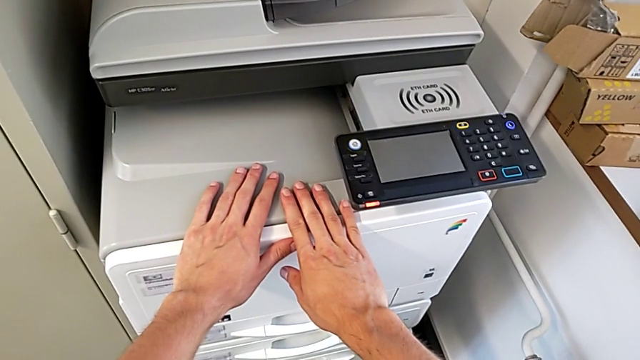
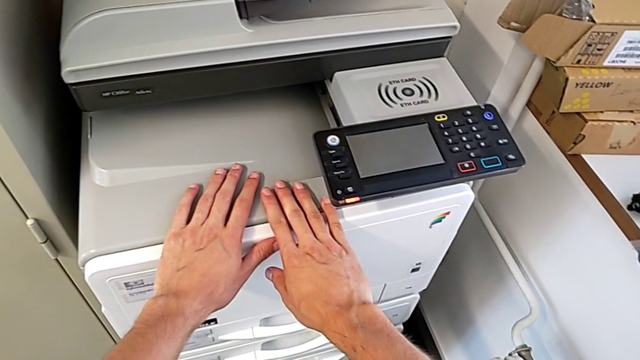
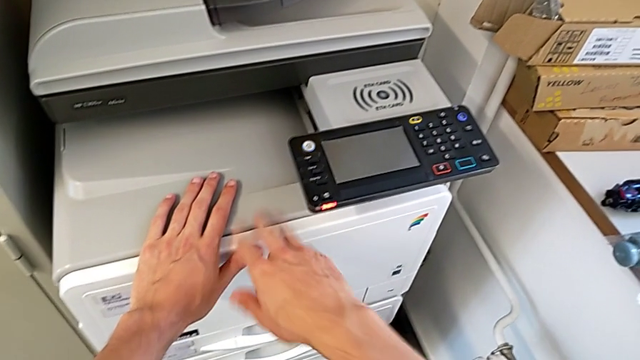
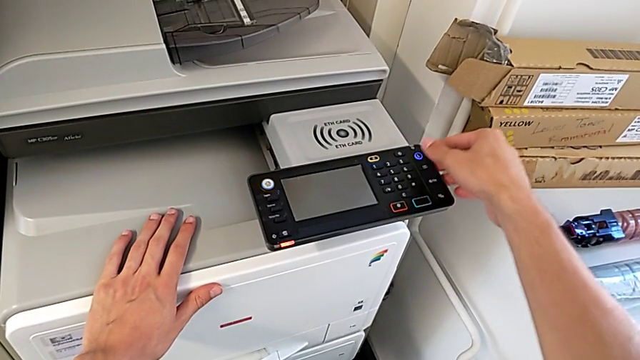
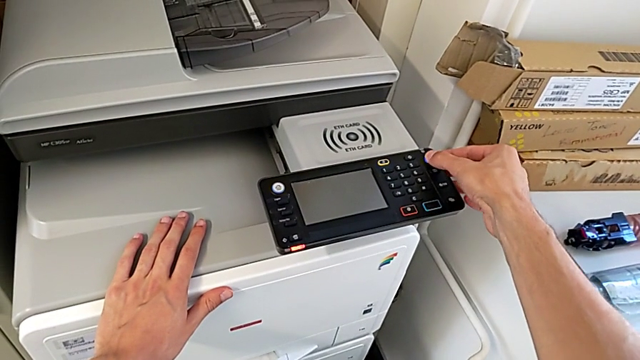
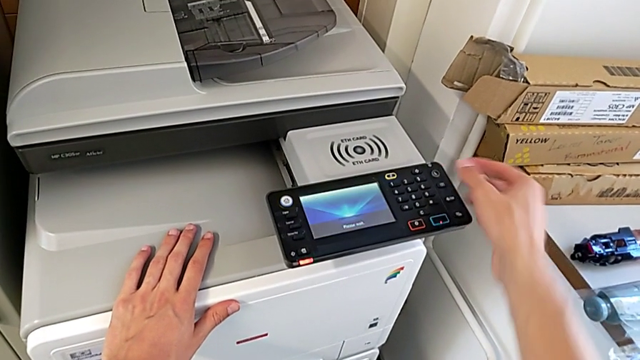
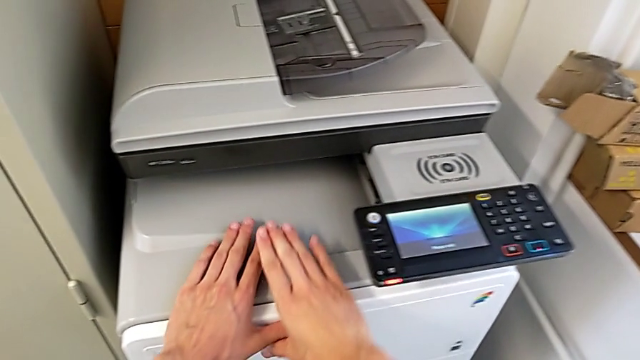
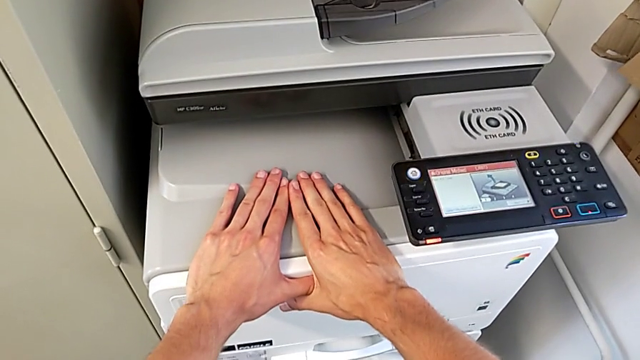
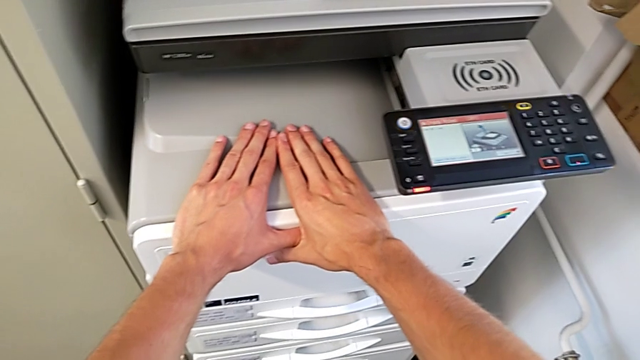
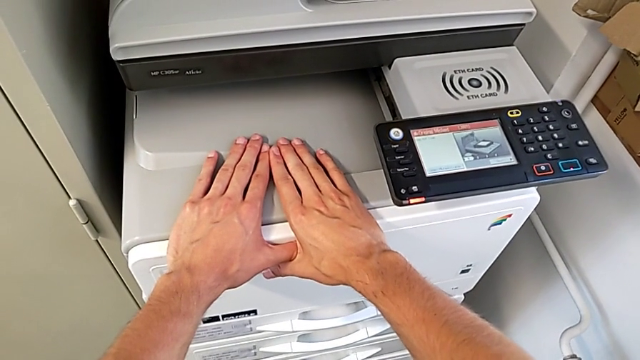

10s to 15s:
The camera wearer turns on the printer. They press the blue button.

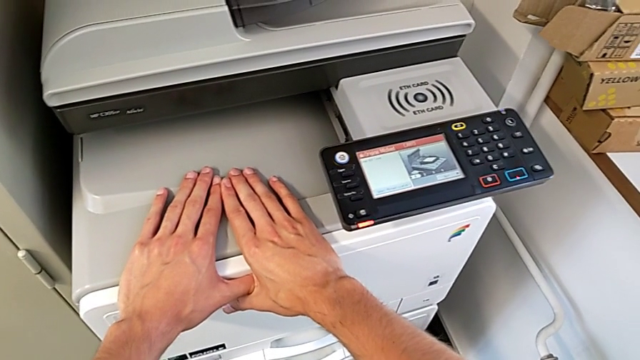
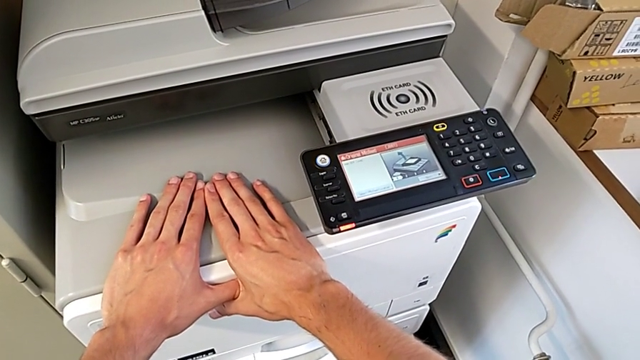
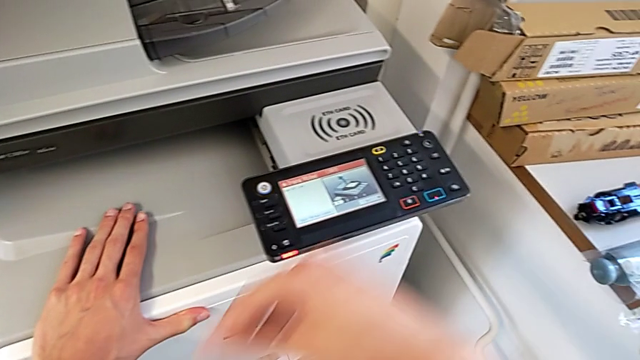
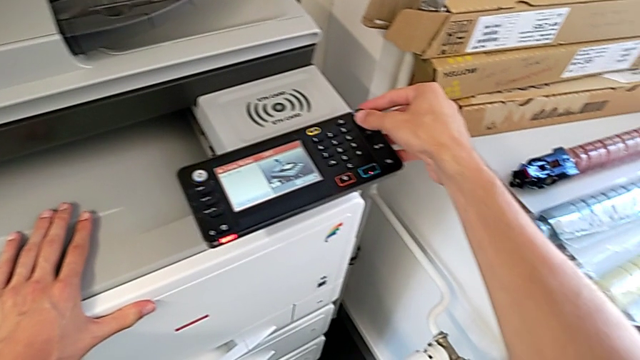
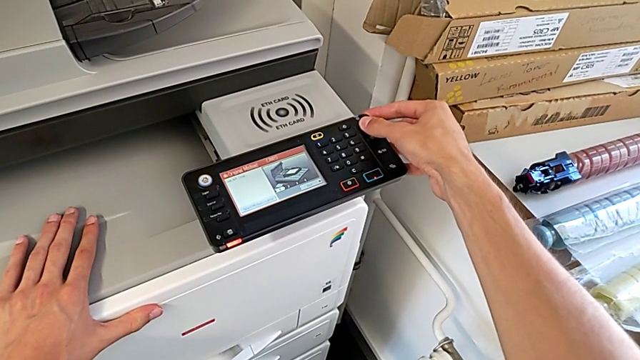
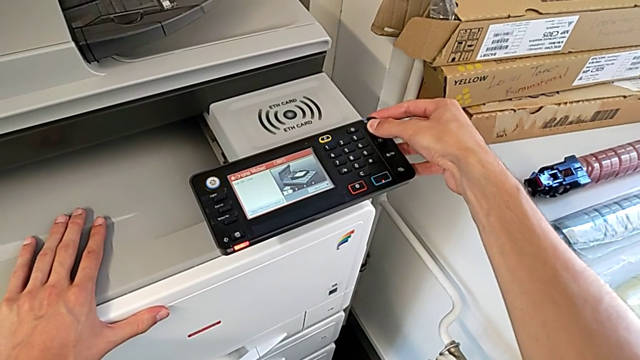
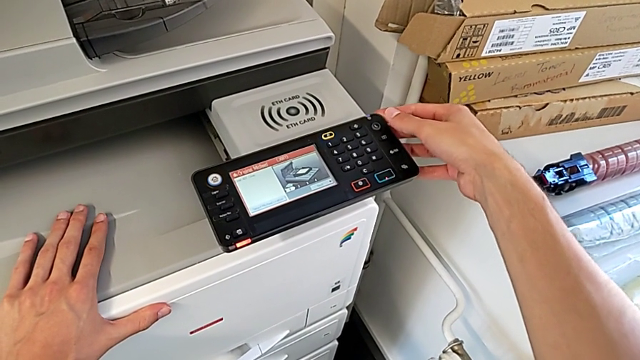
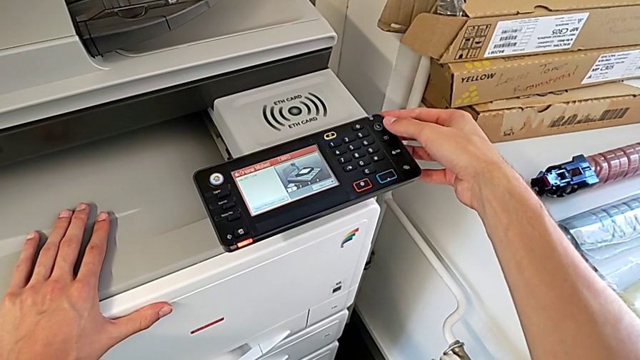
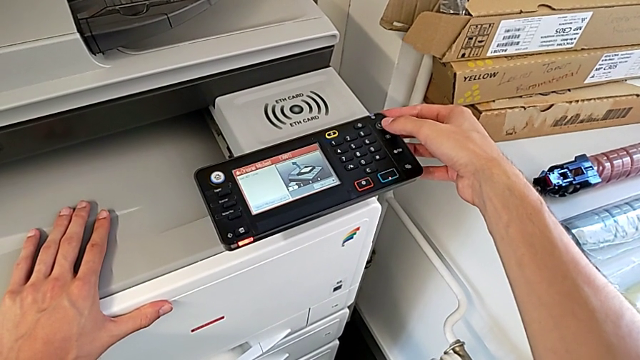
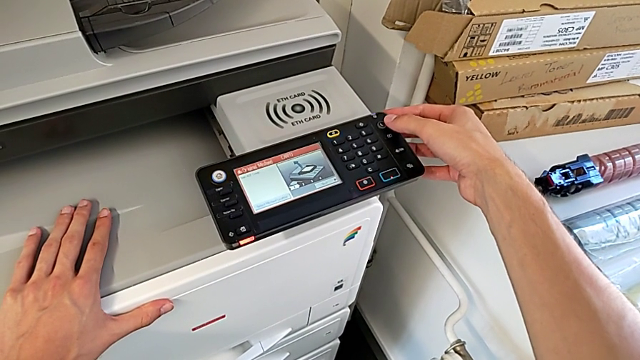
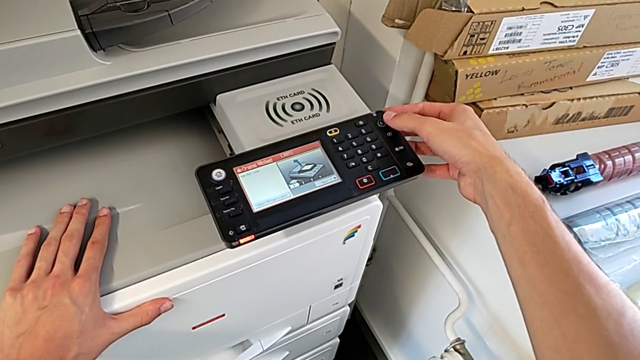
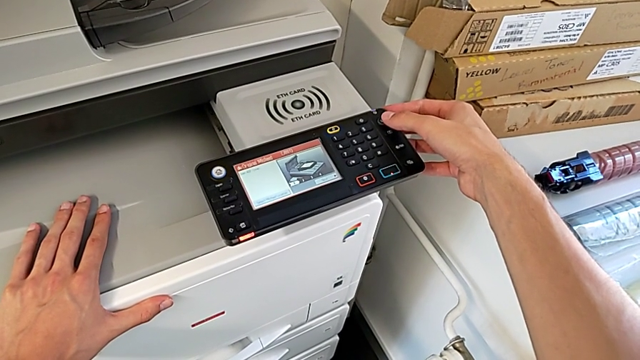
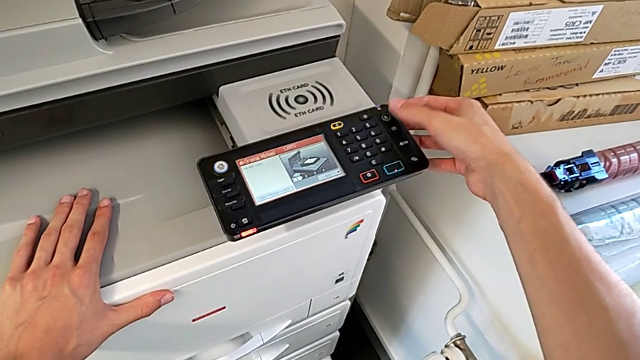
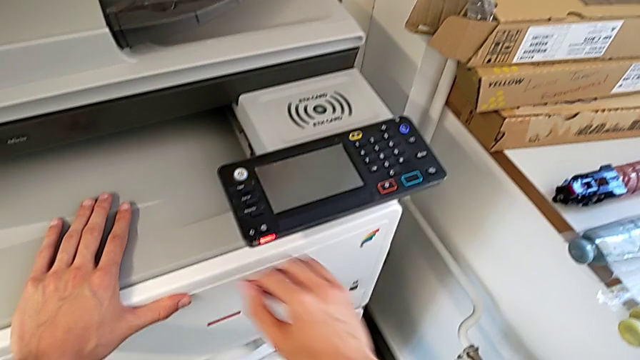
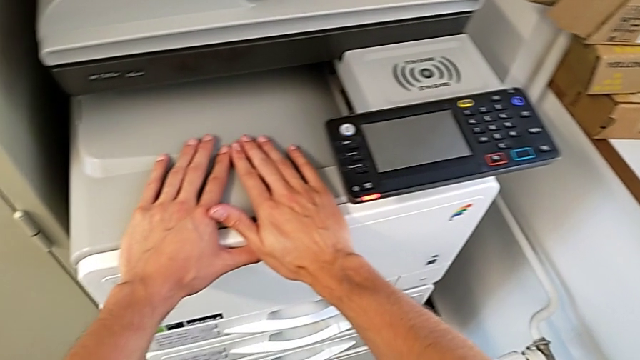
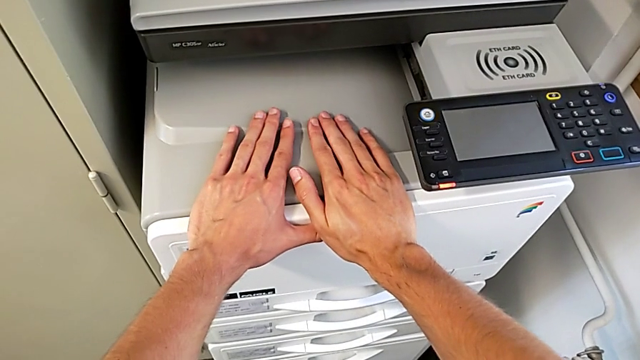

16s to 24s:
The camera wearer turns off the printer. They press the blue button, hold it and wrongly press the blue button.

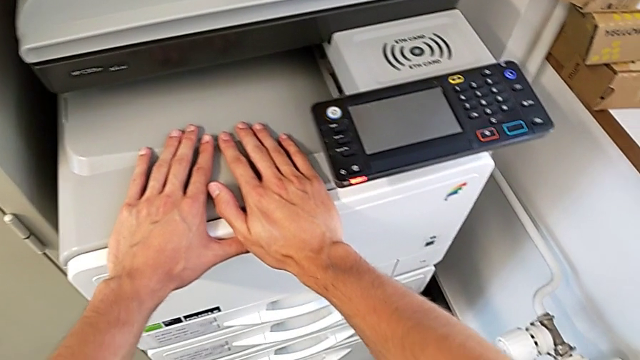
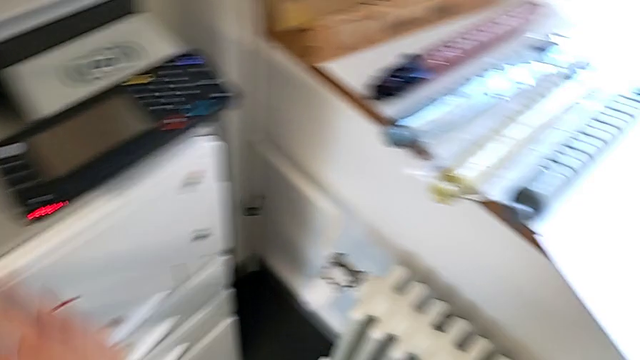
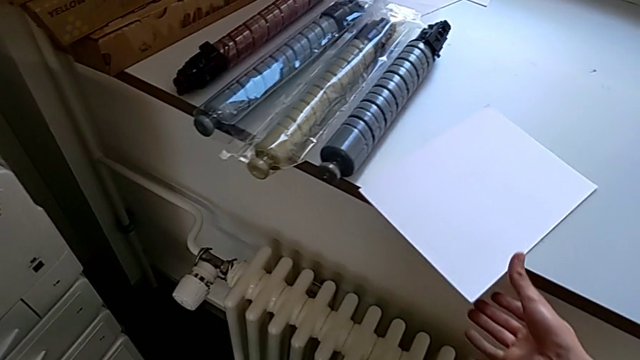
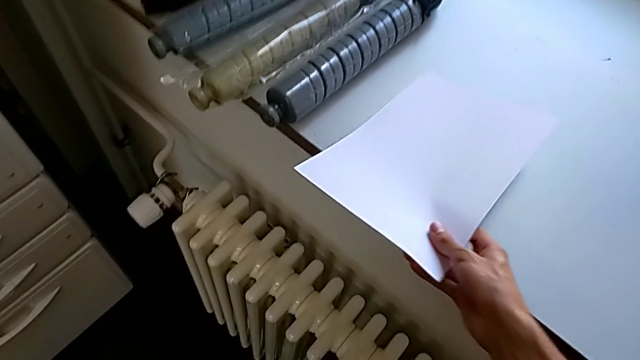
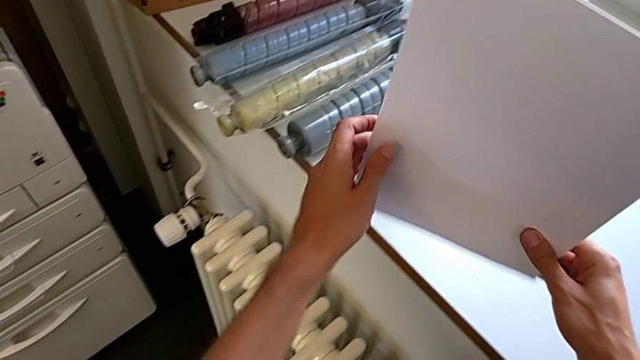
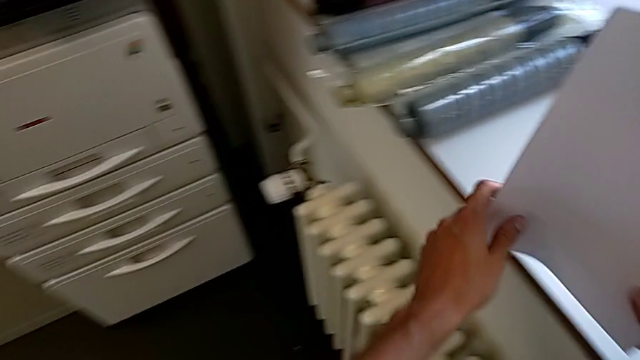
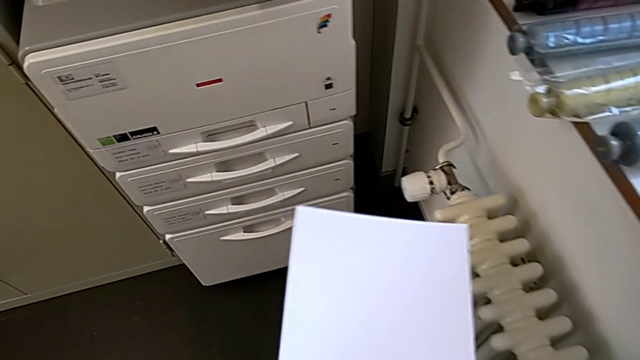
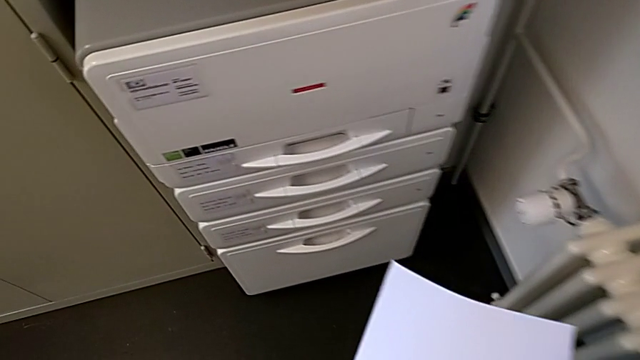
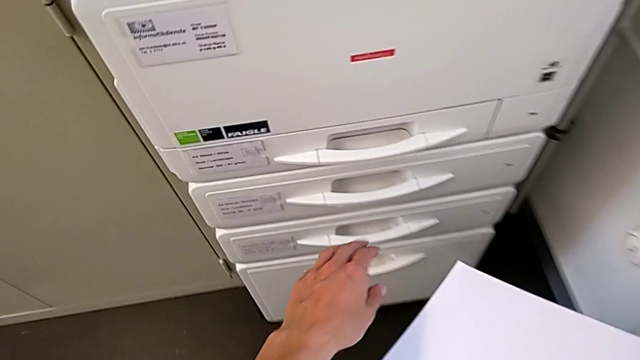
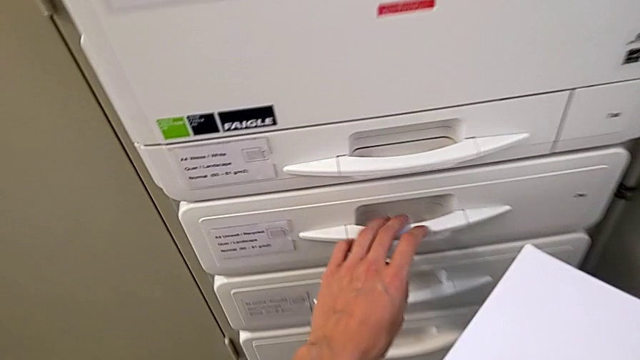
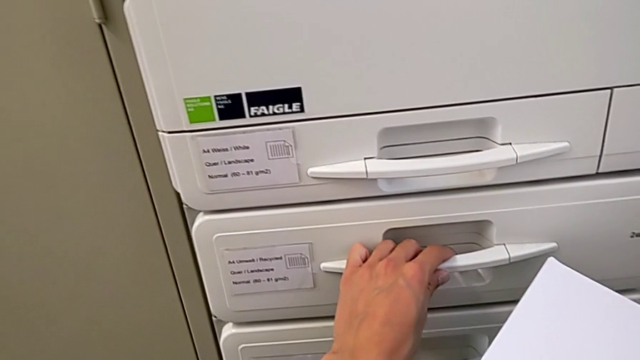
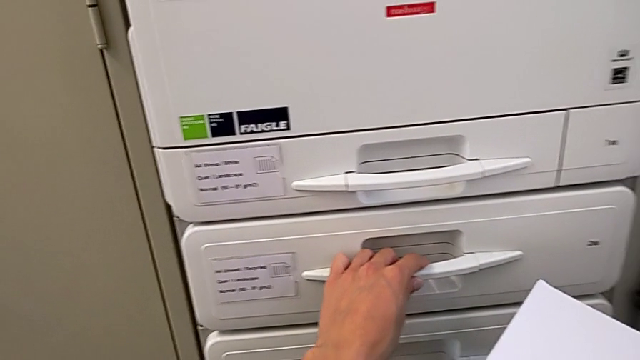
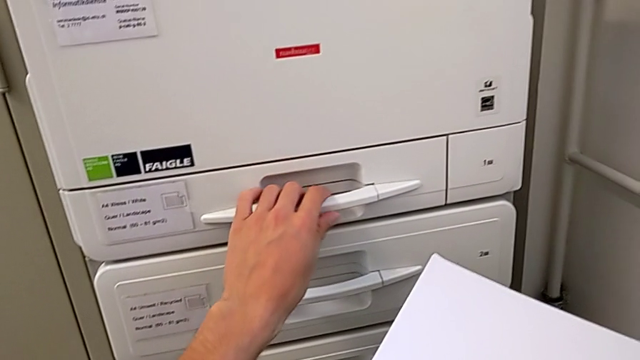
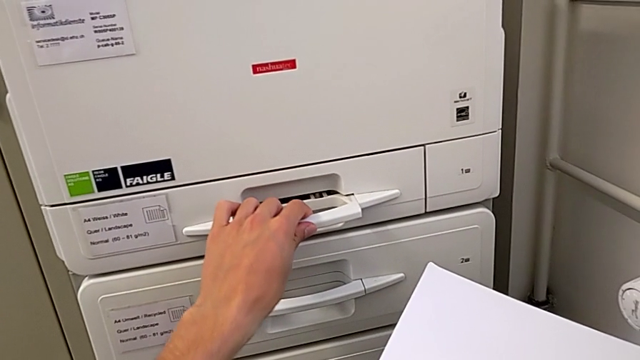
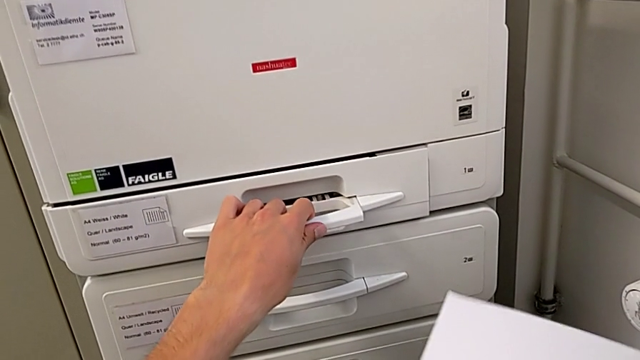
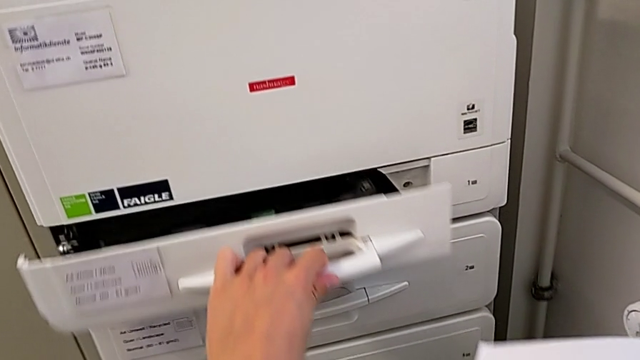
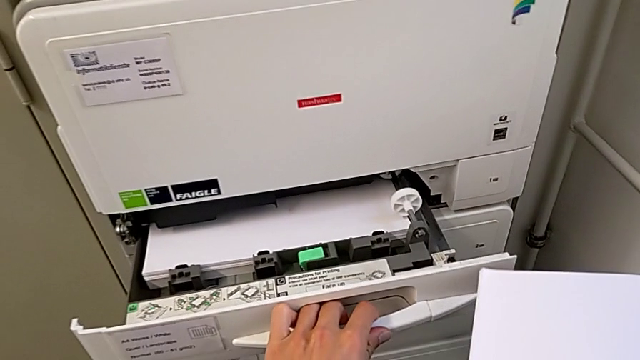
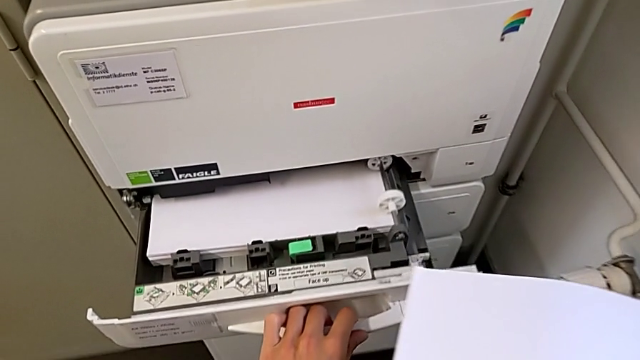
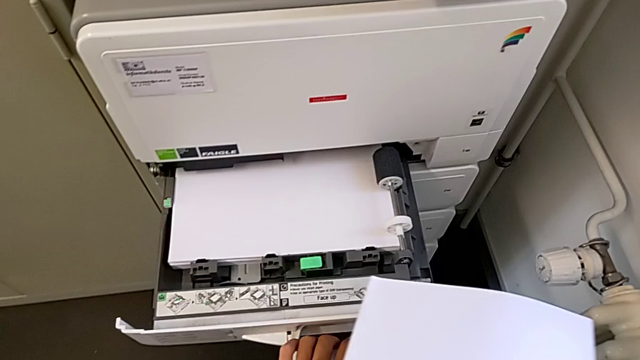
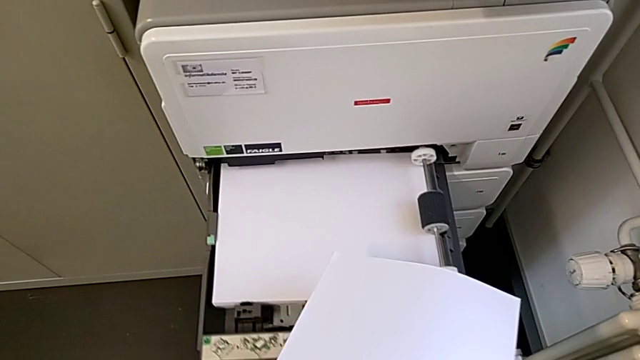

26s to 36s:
The camera wearer is loading paper into the paper tray. They grab the paper stack, align it, approach the paper tray, grab it and open it.
